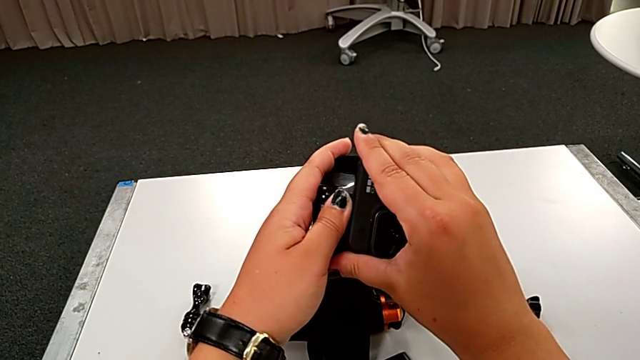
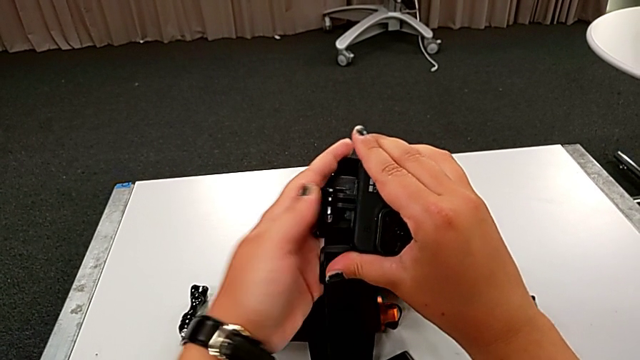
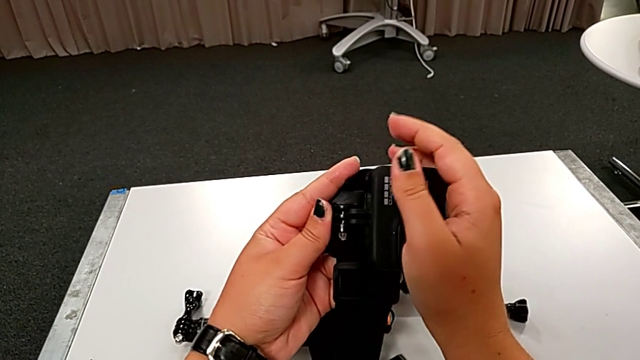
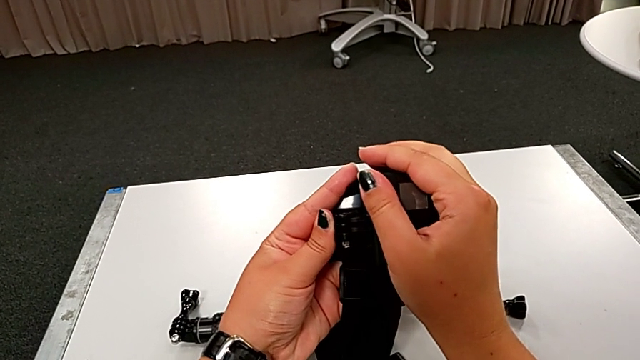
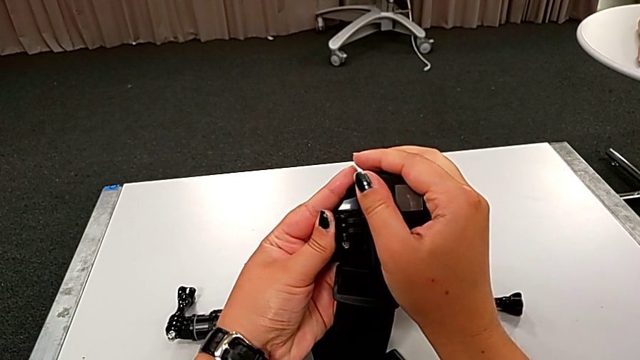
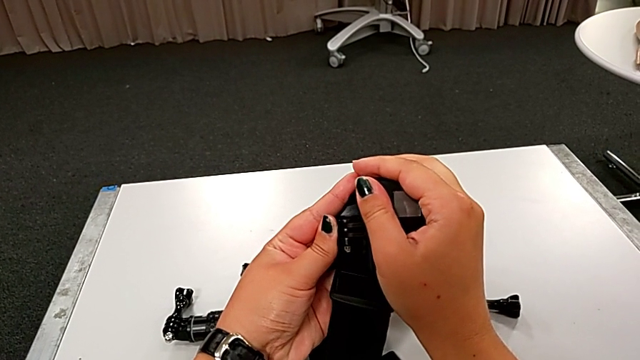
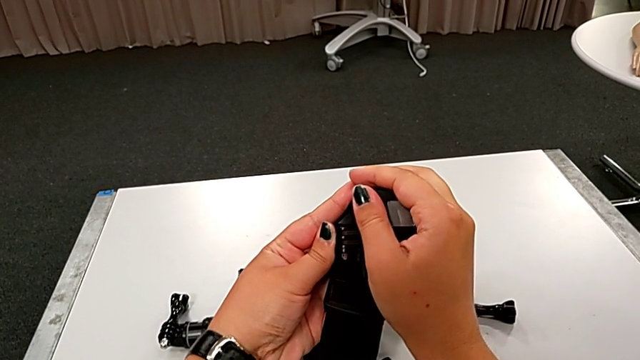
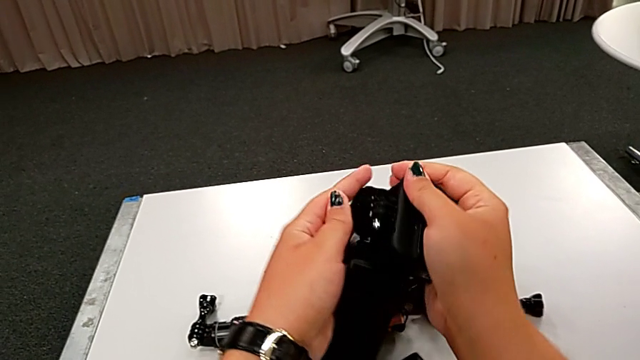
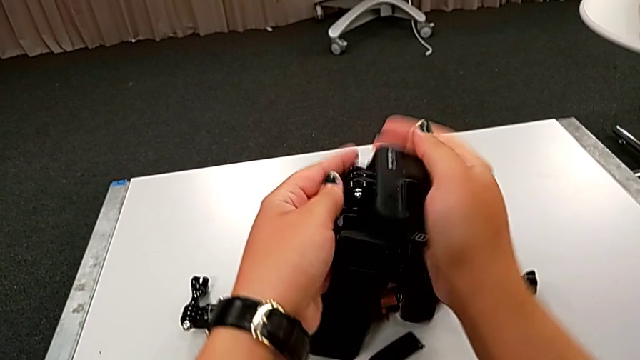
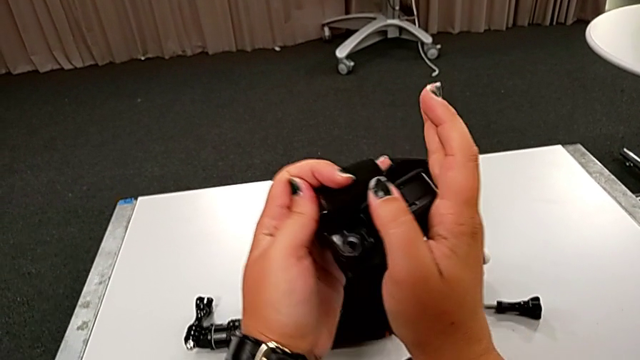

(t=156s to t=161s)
The camera wearer is attaching the GoPro to the strap. They align the black GoPro.

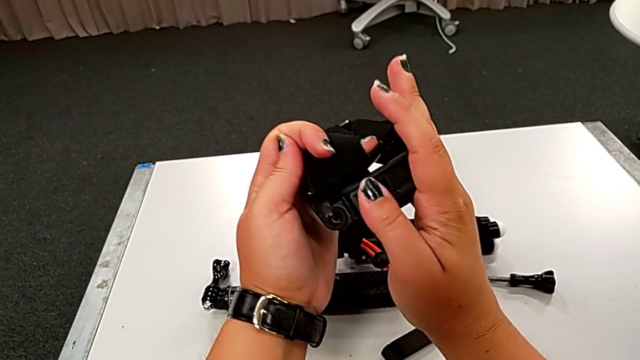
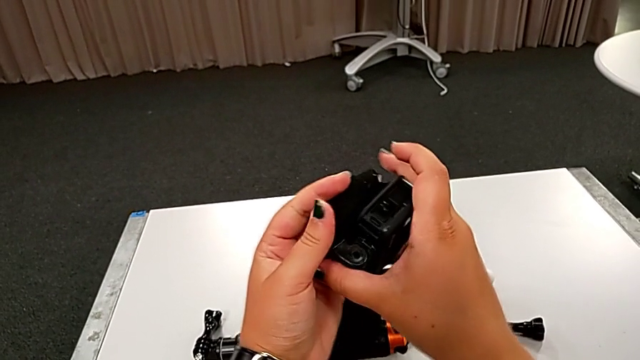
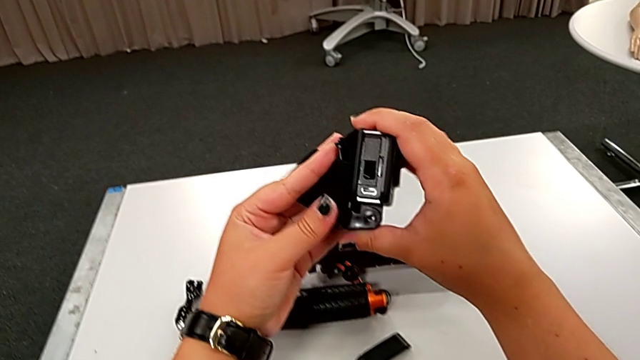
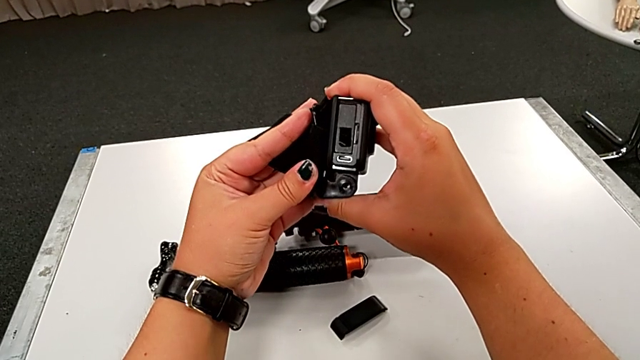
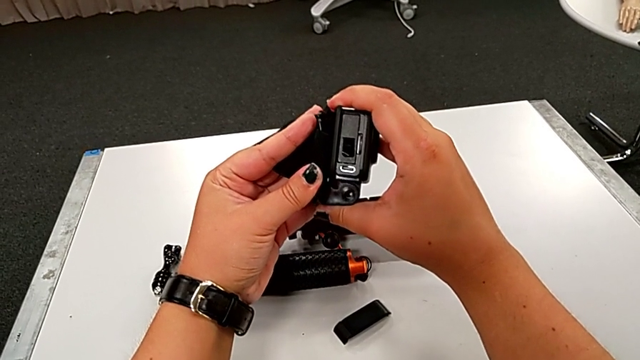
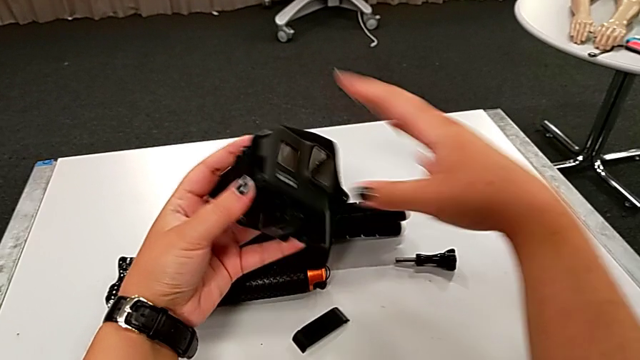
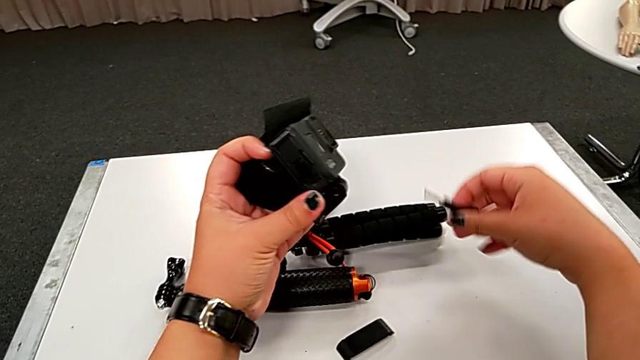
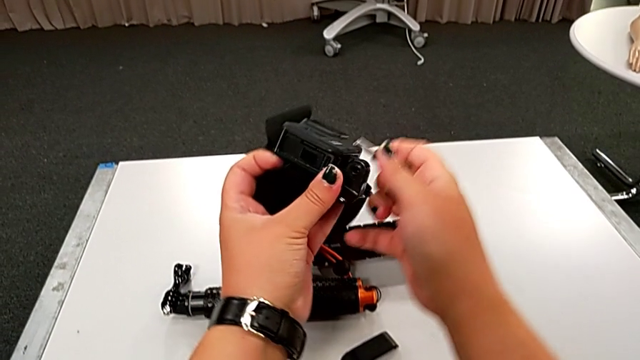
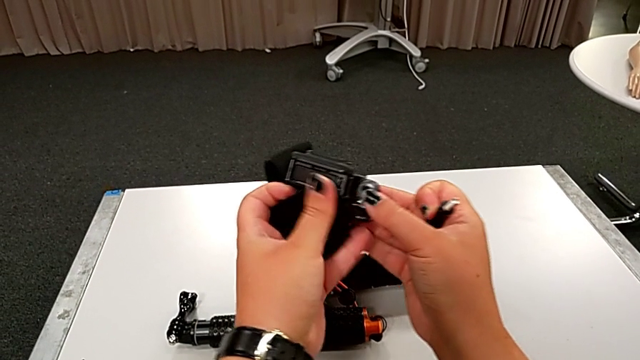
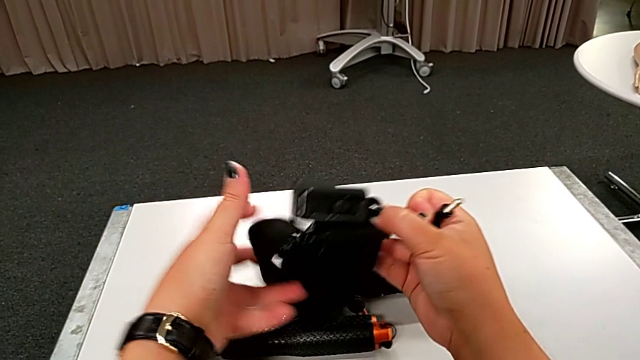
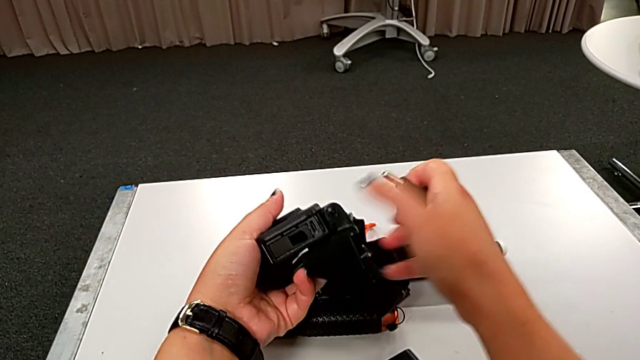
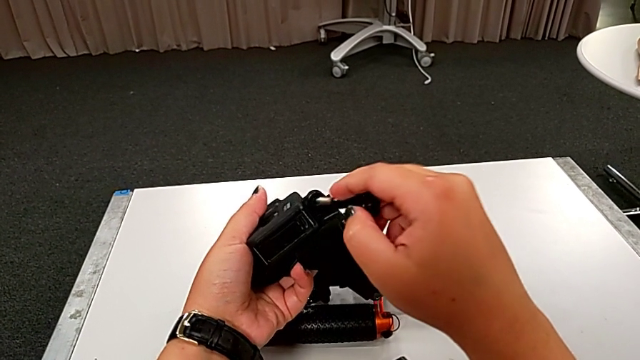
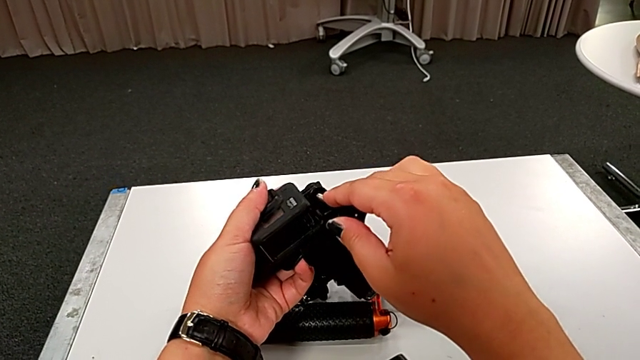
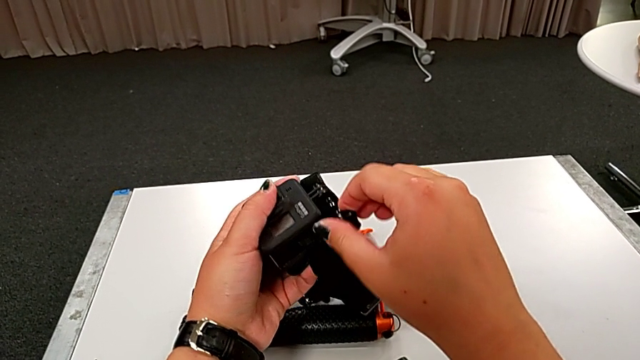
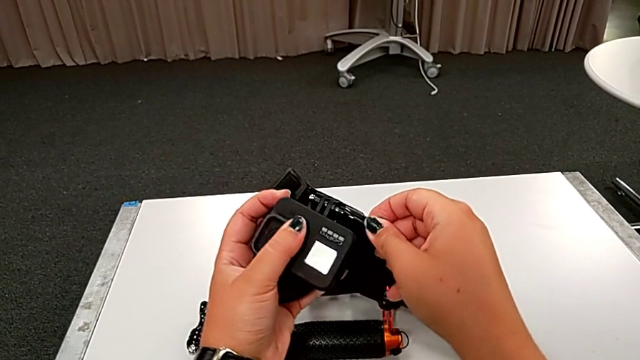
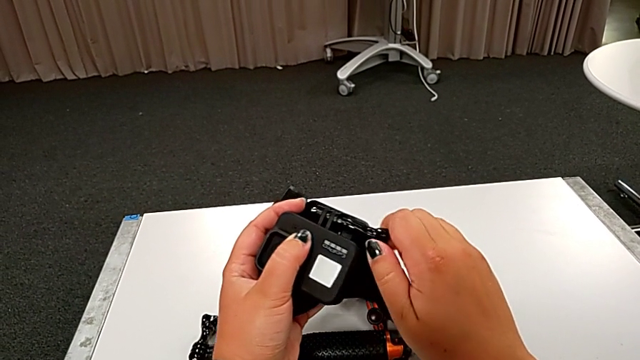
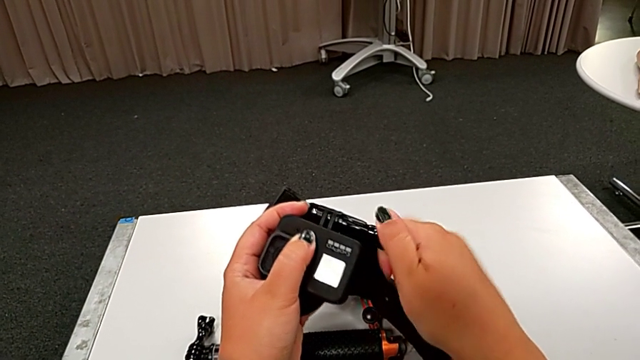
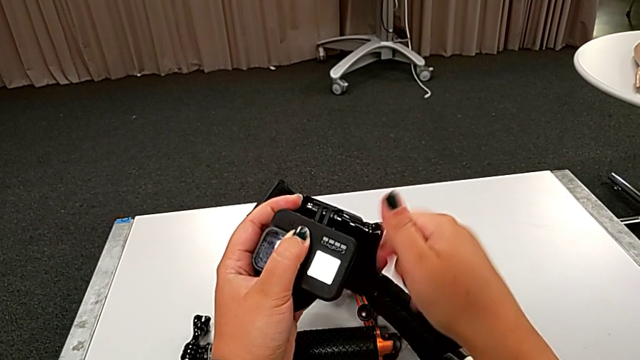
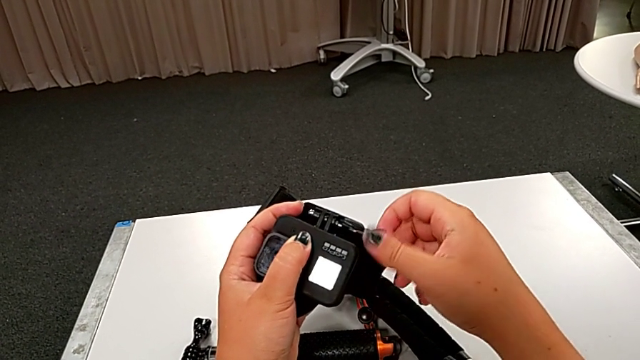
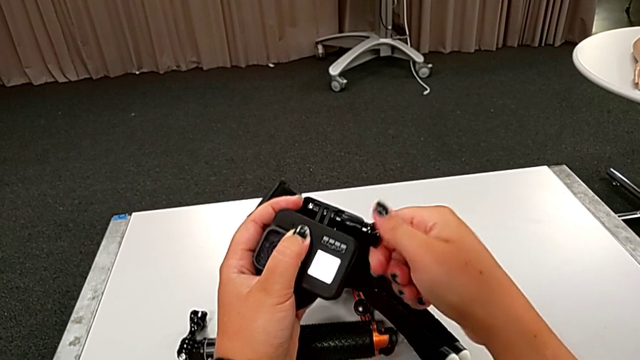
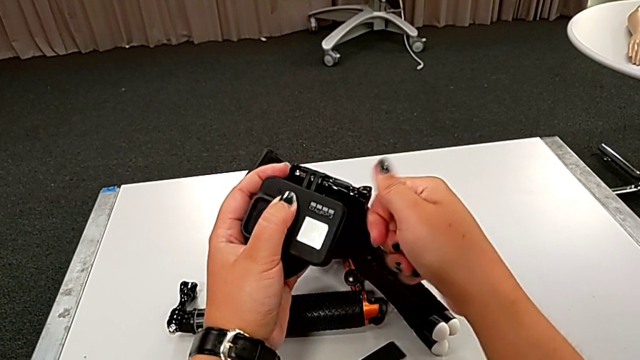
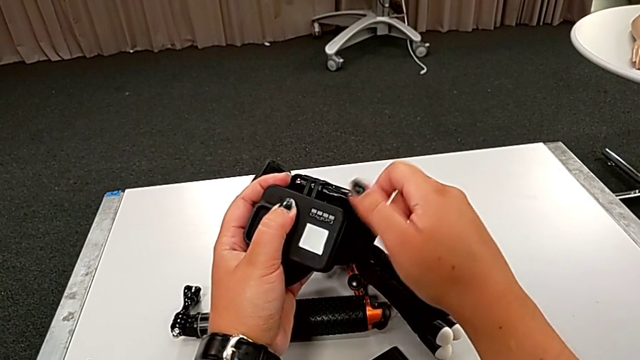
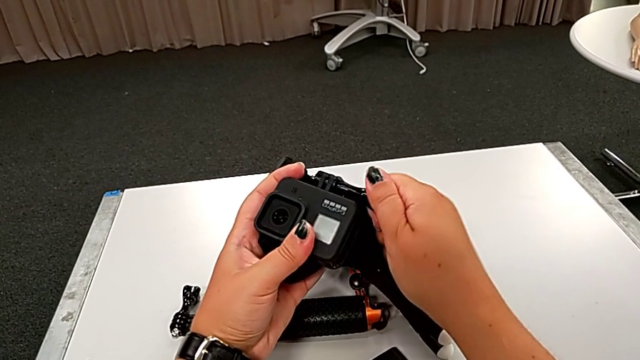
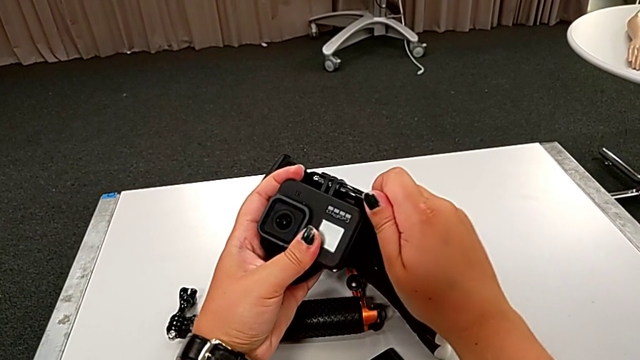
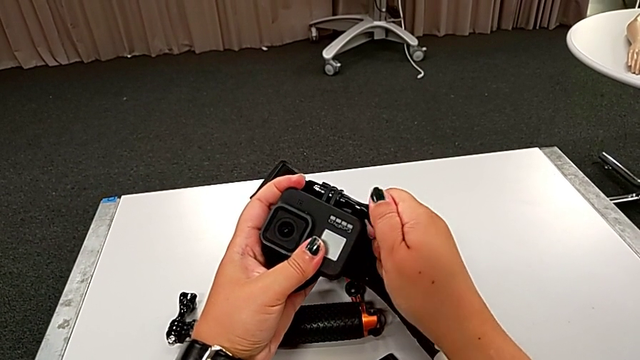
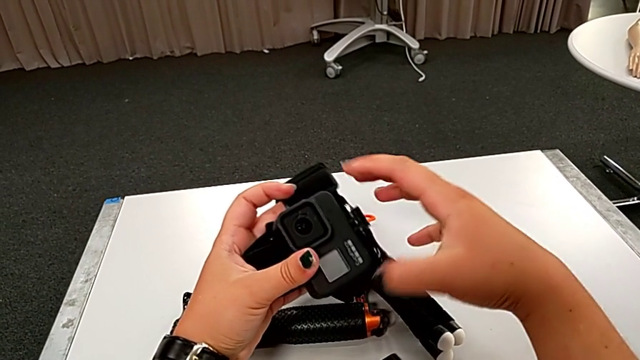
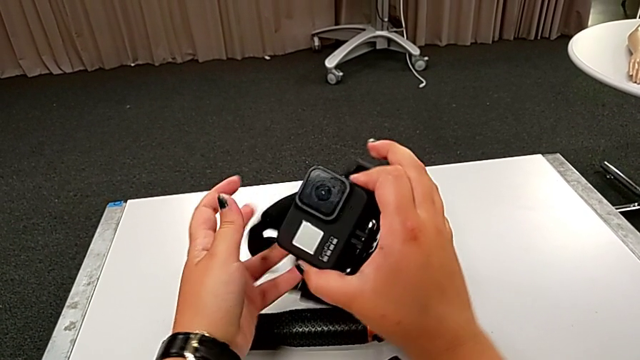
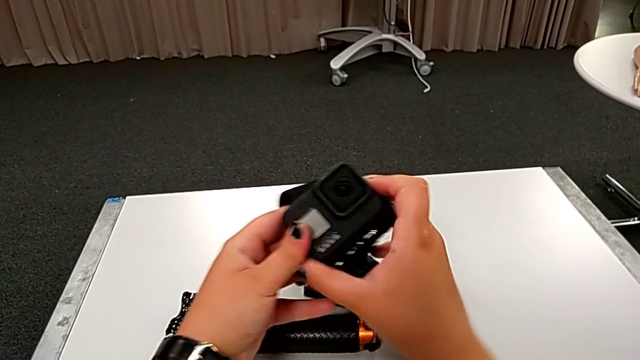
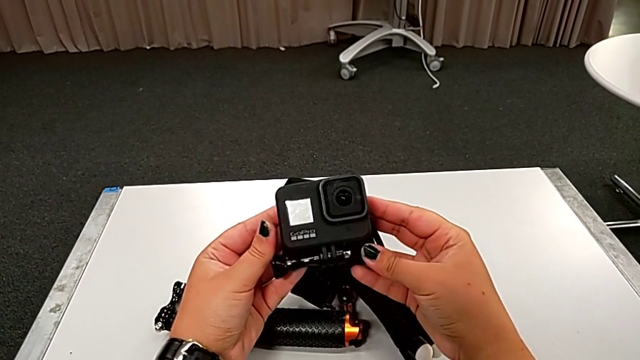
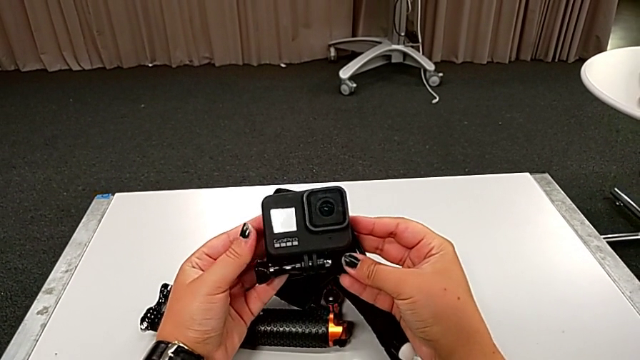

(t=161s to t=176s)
The camera wearer assembles the GoPro to the strap. They align the black GoPro and assemble it.

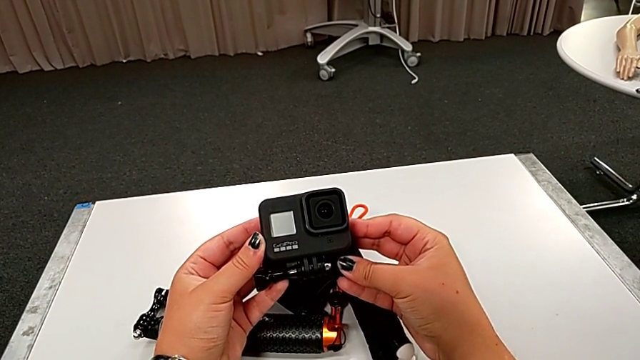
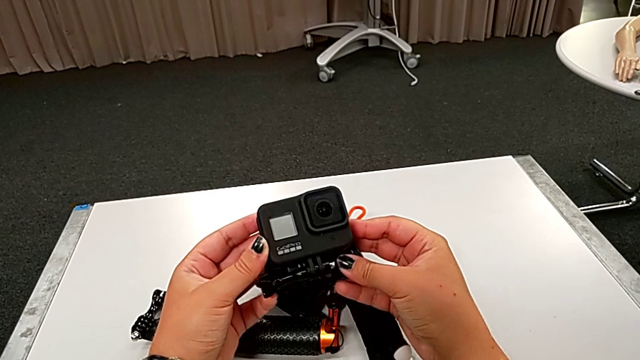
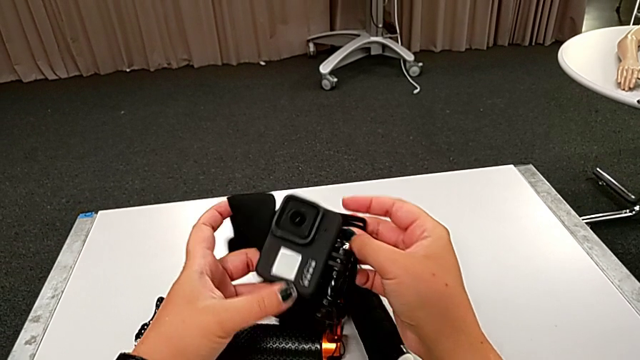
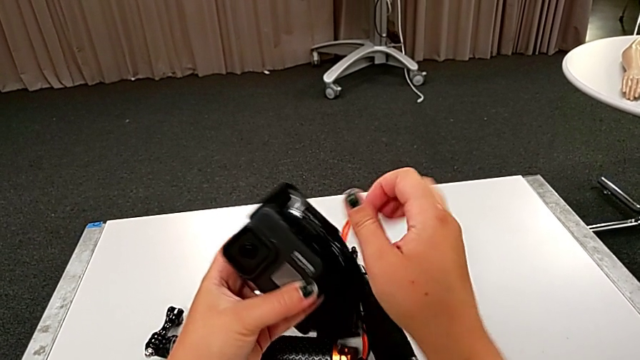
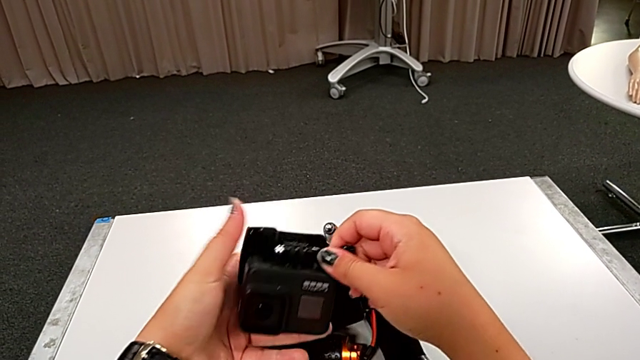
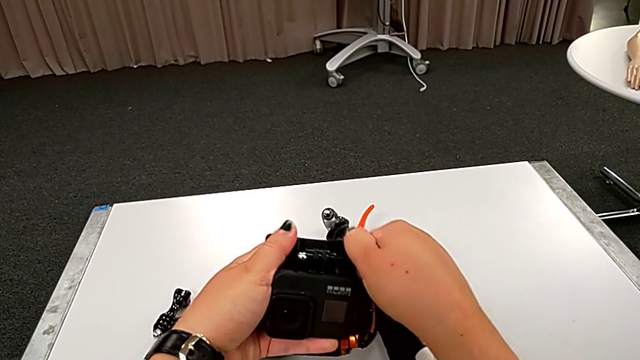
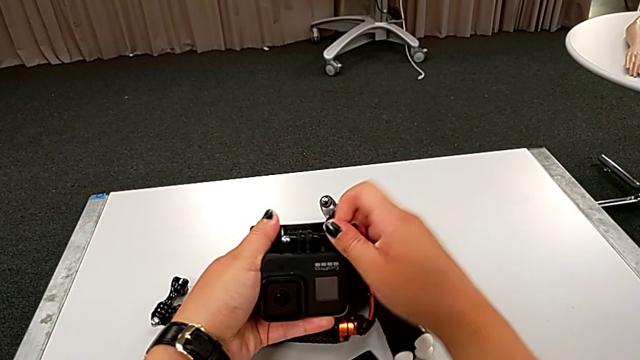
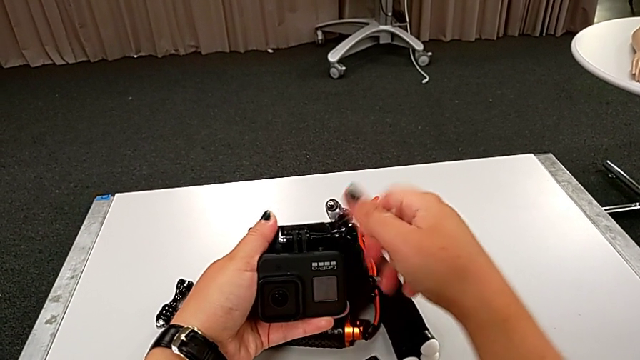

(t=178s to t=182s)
The camera wearer is disassembling the GoPro from the strap. They begin to unscrew the black strap.
